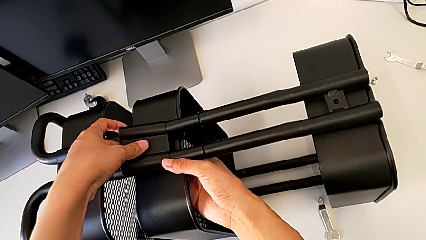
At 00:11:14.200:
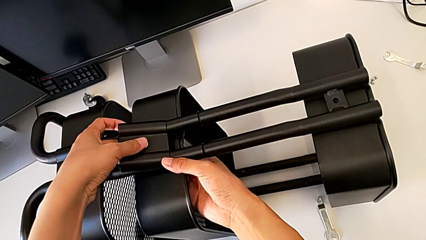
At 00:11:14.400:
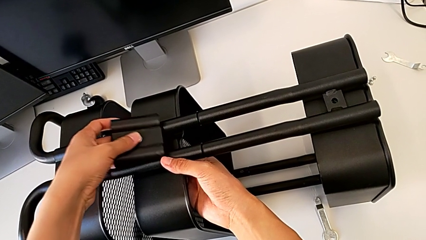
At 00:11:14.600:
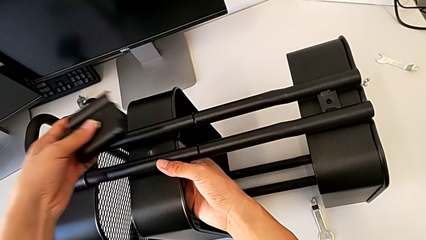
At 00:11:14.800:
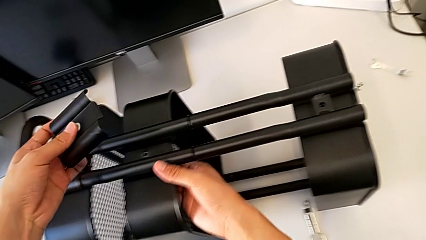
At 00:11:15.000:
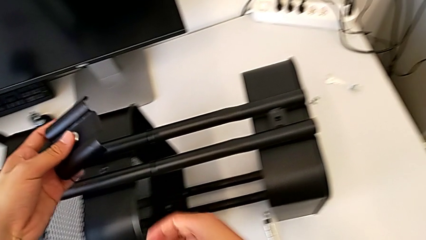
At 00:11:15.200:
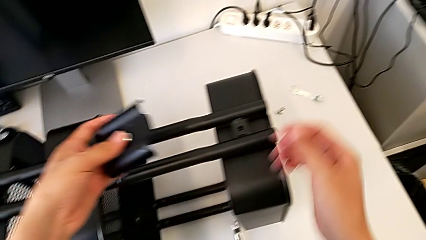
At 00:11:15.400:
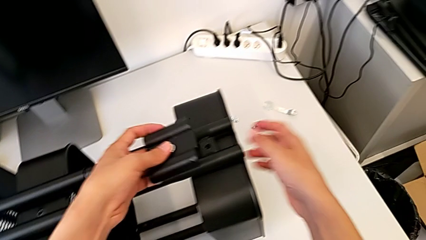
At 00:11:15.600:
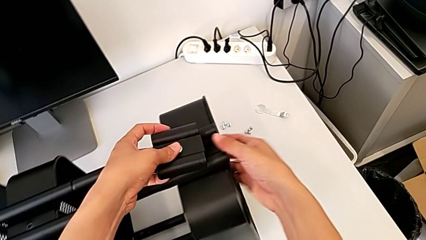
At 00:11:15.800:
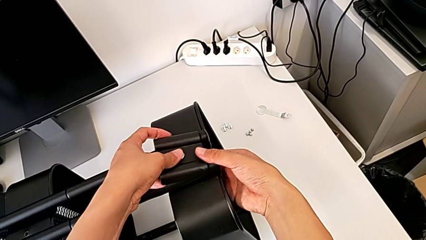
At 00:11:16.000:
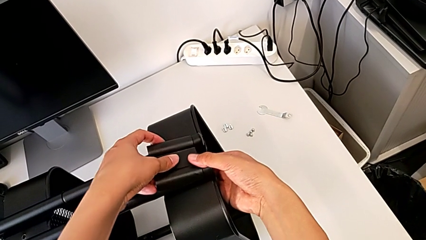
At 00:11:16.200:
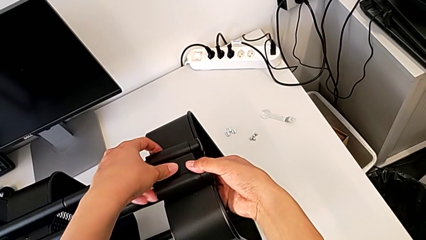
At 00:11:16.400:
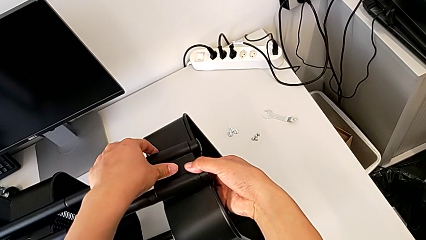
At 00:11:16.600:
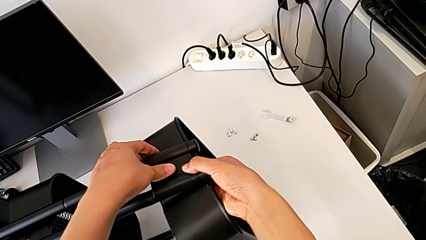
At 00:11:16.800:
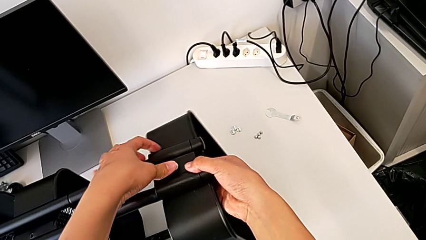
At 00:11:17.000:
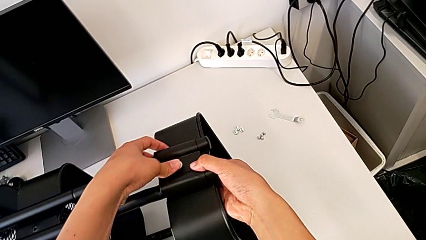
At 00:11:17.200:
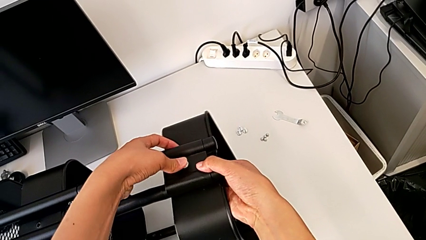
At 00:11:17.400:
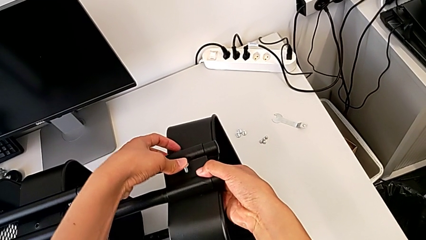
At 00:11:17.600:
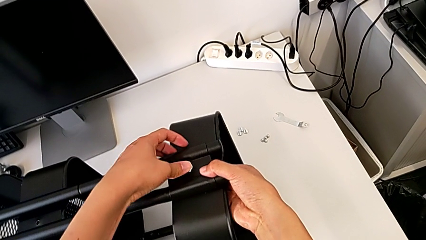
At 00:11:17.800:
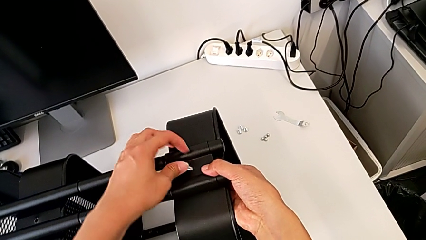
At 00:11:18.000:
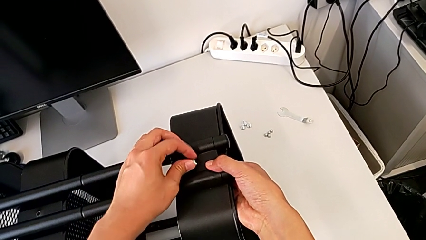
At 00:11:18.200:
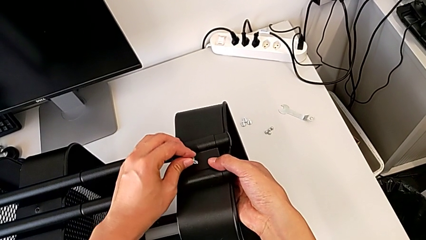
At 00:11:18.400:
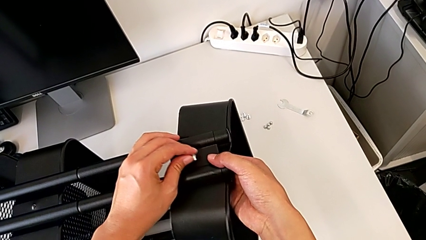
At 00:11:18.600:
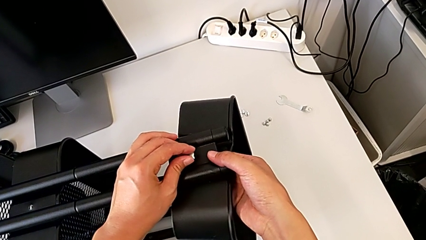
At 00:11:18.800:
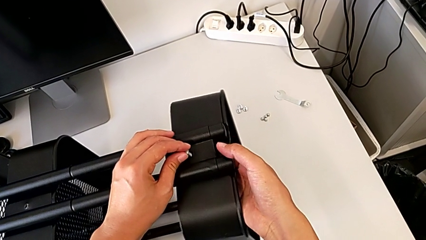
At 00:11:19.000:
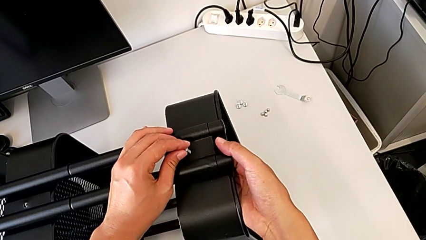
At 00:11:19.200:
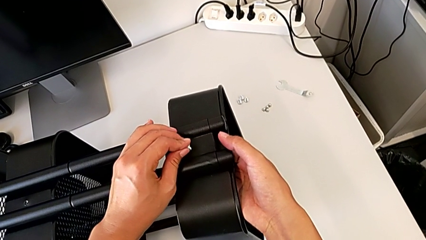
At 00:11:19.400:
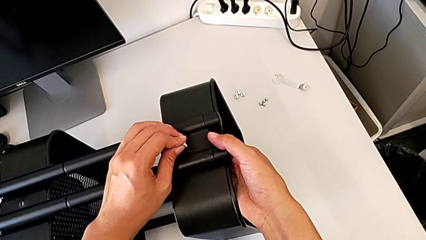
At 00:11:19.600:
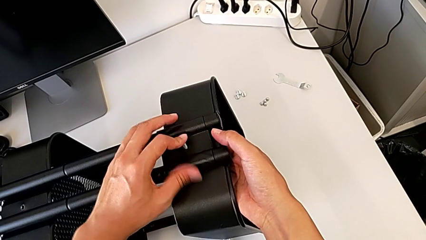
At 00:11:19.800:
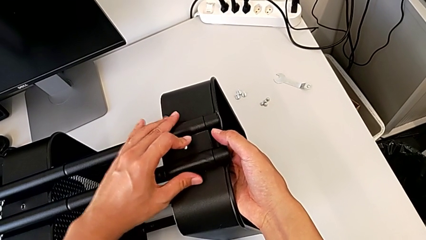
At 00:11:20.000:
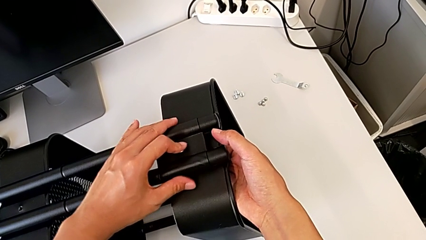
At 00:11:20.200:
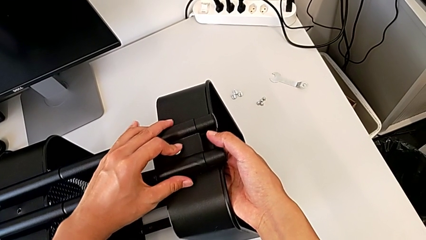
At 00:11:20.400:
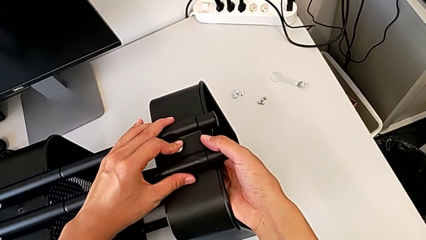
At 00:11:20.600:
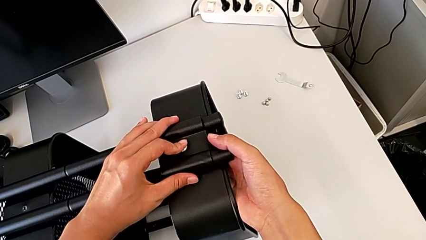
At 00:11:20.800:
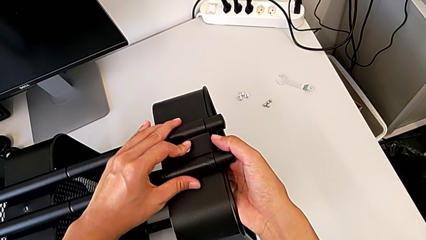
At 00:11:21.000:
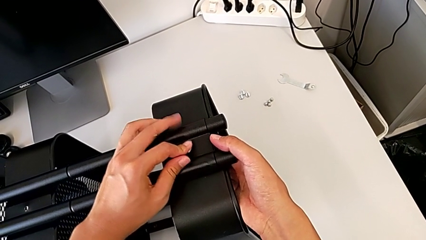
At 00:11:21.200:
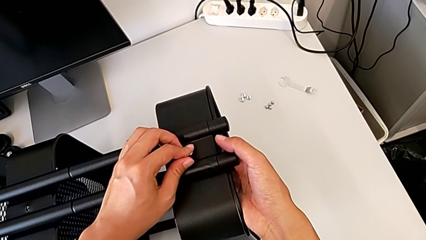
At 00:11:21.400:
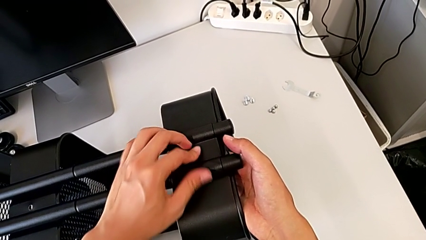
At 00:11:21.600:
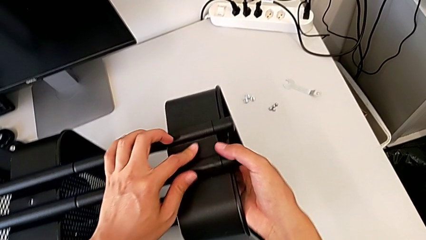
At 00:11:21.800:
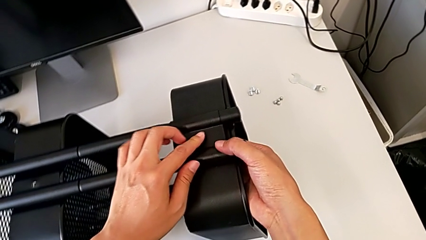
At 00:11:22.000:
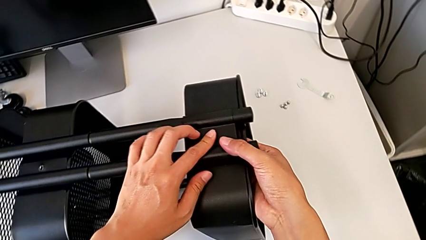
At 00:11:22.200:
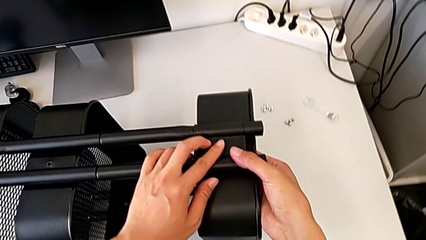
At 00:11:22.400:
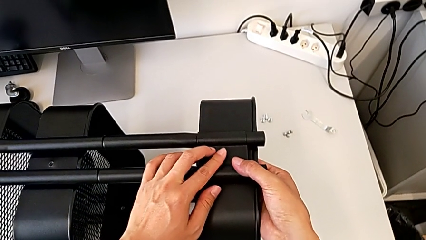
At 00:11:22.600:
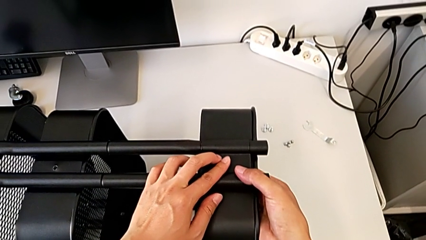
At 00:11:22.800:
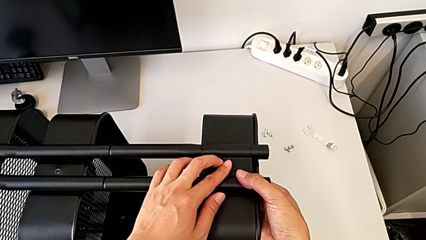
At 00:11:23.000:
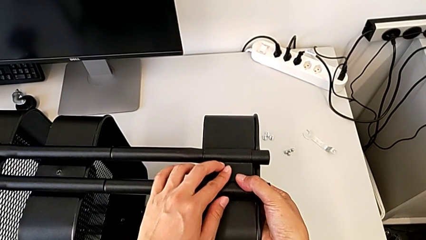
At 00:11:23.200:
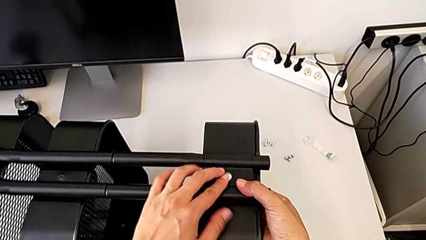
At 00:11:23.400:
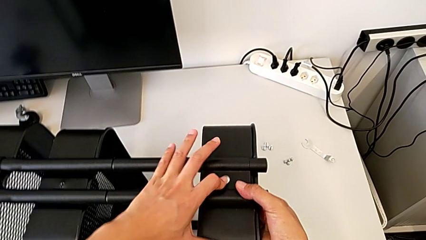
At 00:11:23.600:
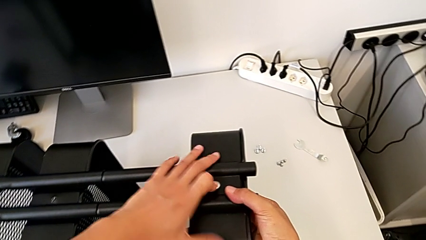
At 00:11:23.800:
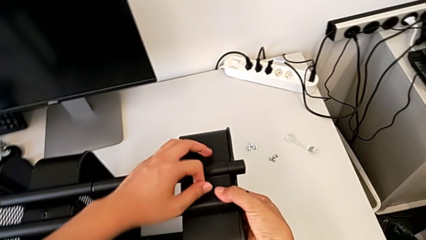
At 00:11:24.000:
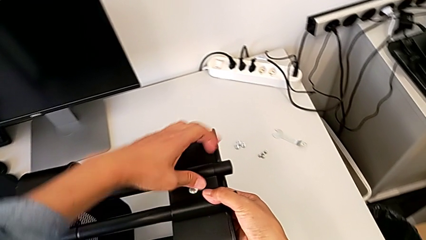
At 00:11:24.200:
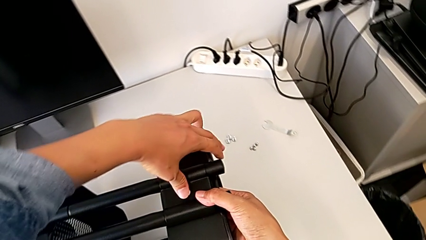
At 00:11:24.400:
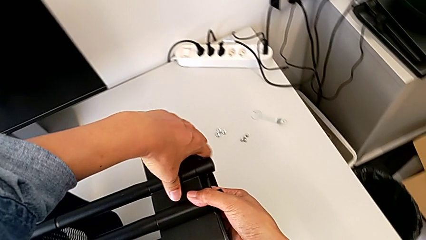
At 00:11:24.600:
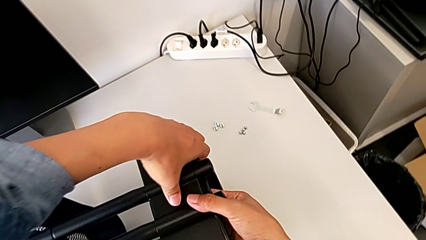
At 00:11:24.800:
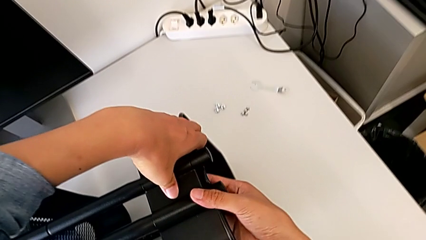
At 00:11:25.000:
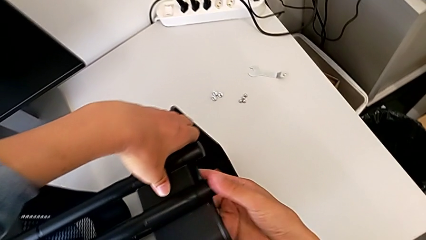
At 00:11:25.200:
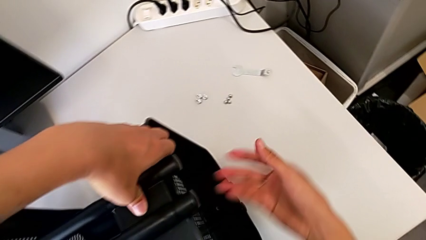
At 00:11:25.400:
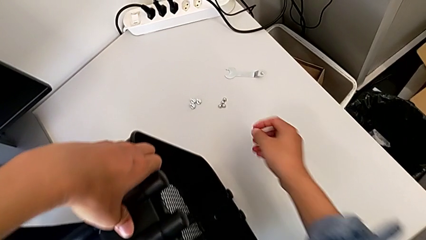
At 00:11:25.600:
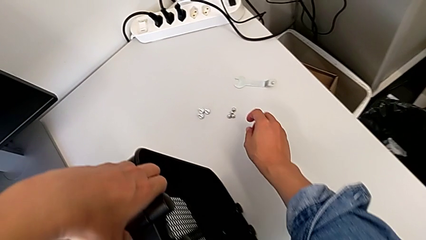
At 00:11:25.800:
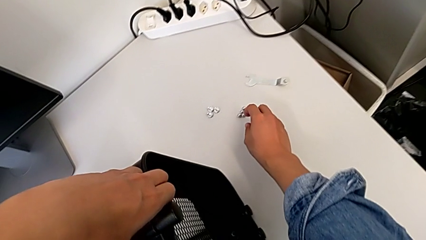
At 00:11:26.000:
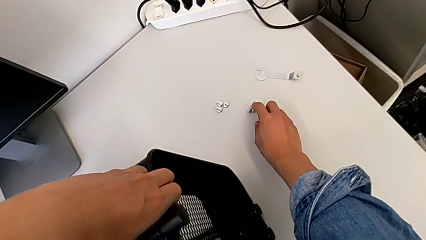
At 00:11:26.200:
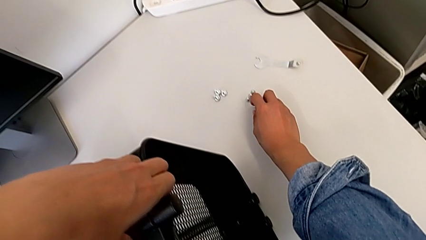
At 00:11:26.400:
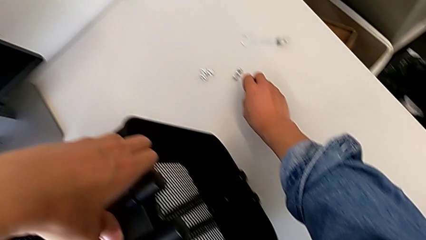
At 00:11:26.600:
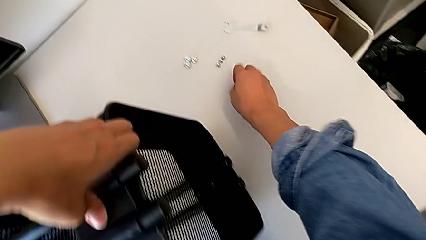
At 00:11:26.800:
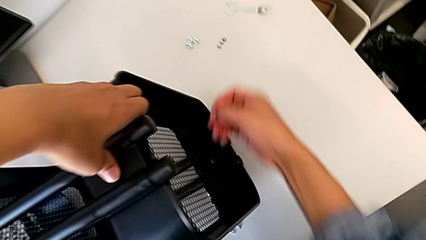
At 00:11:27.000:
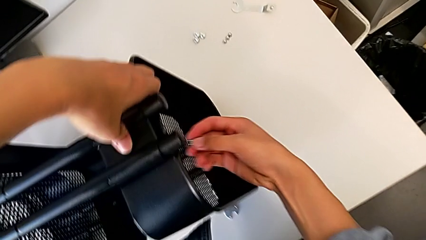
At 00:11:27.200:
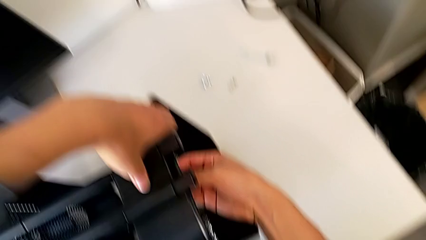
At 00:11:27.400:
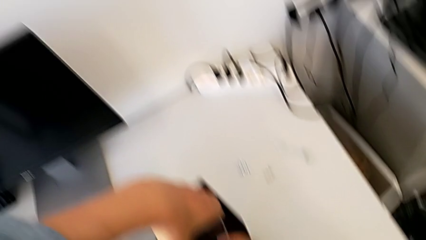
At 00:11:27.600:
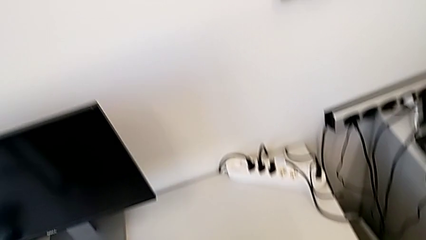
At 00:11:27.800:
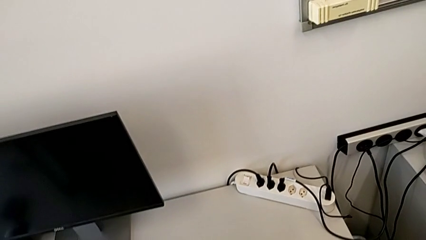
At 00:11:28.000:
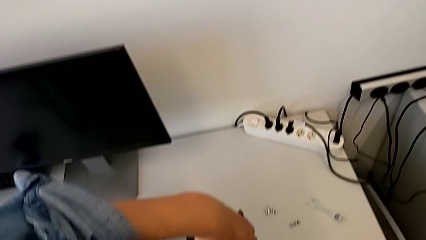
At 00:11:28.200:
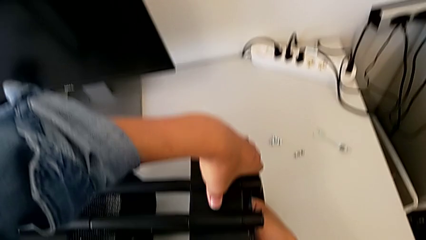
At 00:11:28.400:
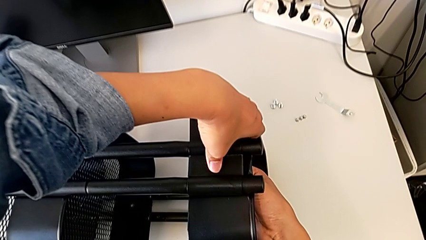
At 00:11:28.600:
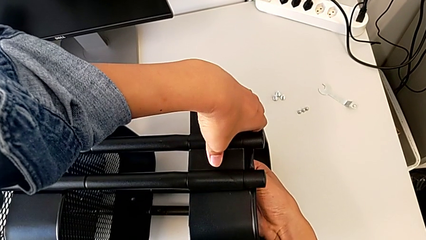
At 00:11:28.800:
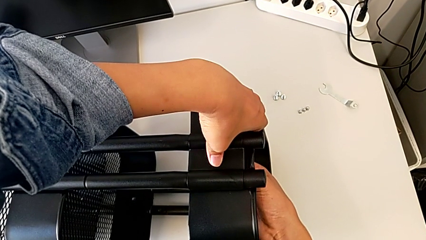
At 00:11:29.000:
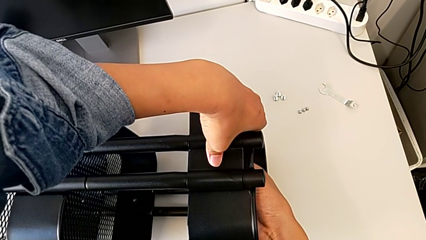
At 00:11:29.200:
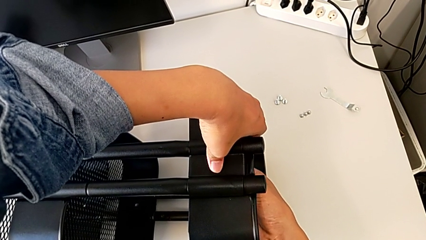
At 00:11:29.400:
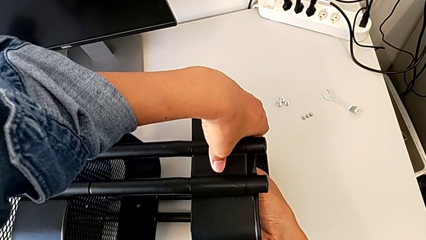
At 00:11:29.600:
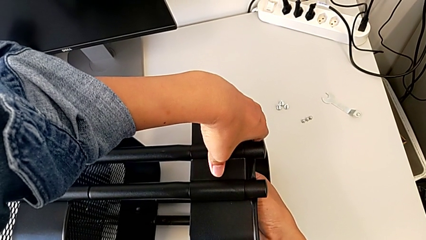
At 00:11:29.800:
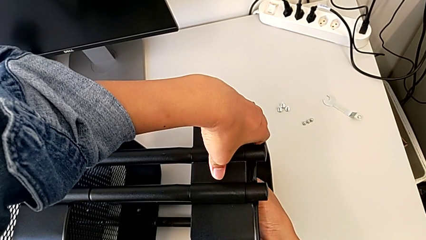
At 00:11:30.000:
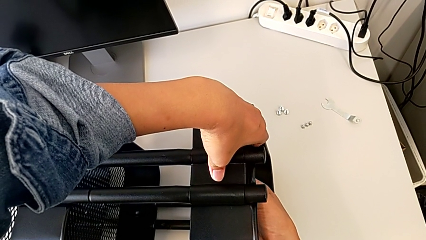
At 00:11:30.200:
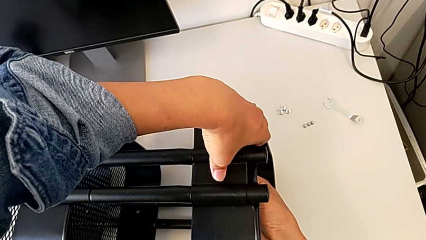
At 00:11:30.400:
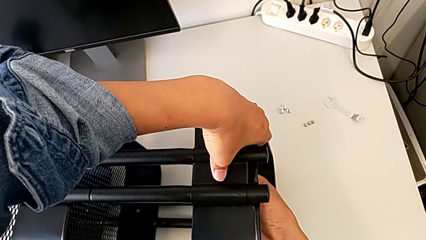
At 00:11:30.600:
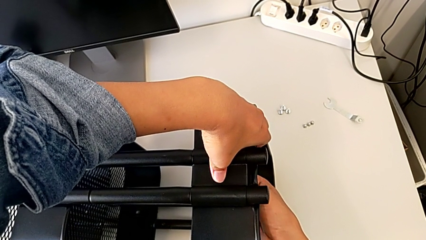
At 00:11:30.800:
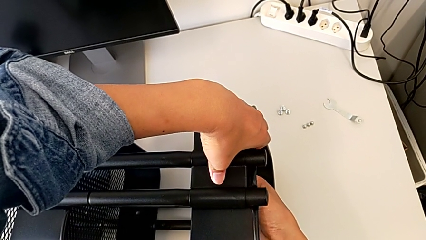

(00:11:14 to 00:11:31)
The camera wearer is screwing the bracket to the left side of the top box. They insert the first screw, grab the hexagon cap nut and begin to screw it.
